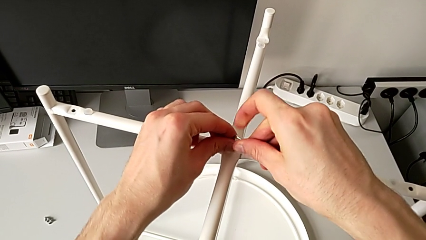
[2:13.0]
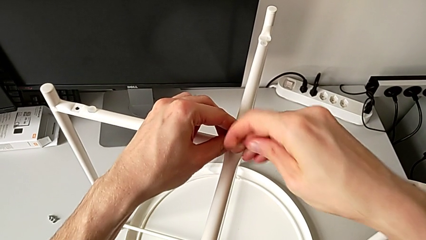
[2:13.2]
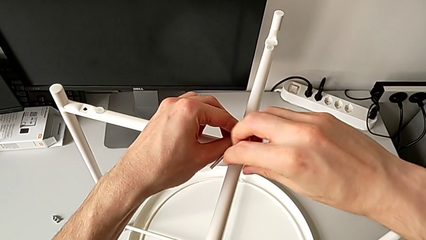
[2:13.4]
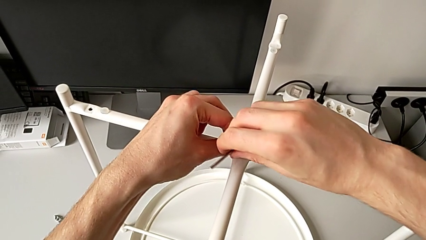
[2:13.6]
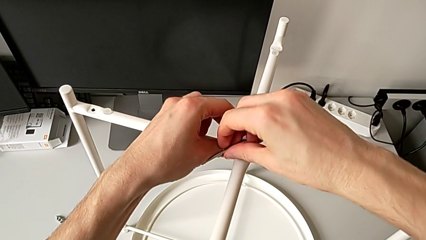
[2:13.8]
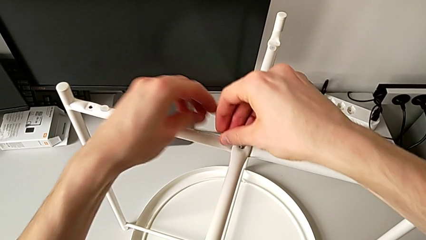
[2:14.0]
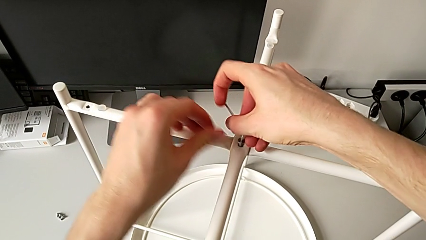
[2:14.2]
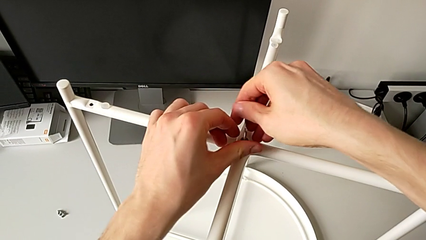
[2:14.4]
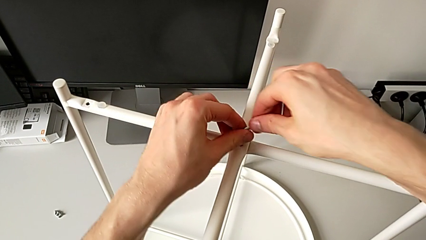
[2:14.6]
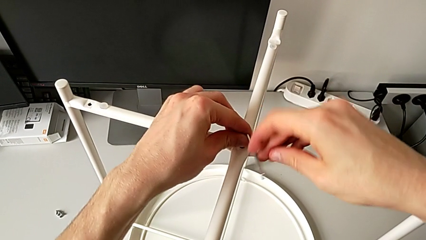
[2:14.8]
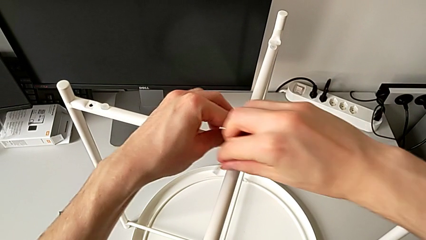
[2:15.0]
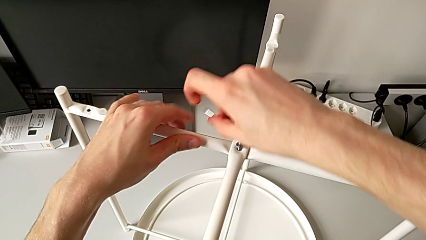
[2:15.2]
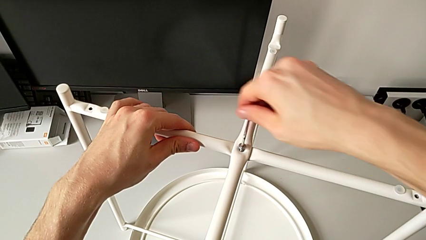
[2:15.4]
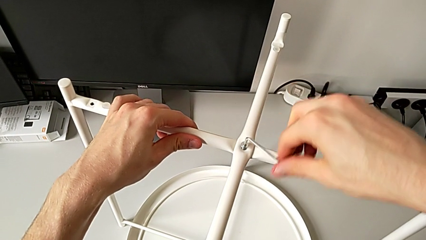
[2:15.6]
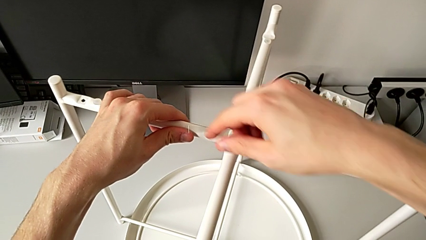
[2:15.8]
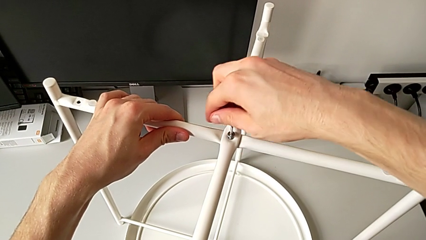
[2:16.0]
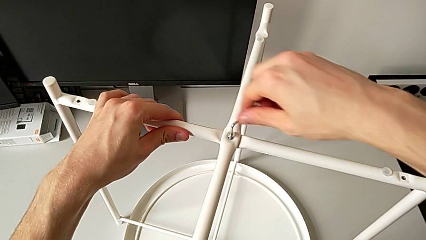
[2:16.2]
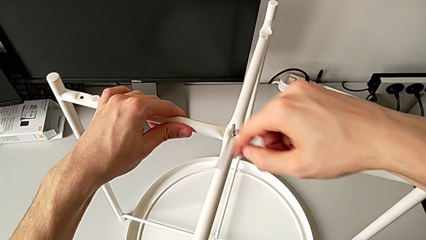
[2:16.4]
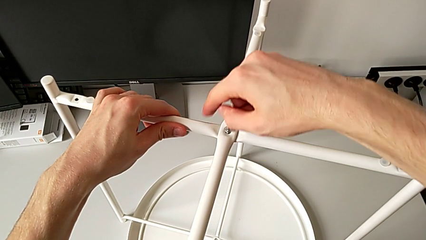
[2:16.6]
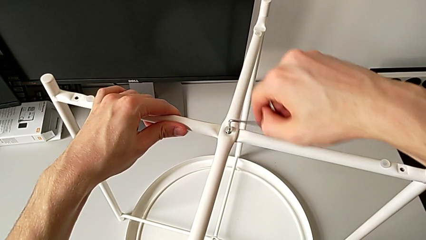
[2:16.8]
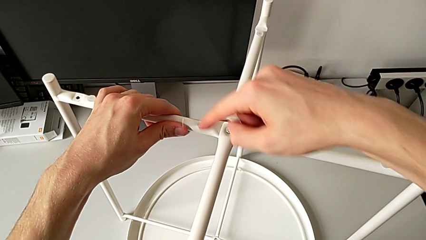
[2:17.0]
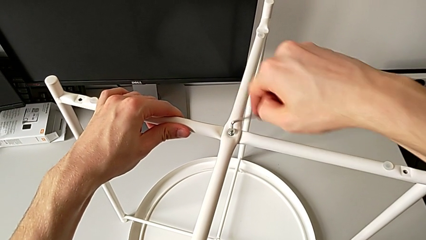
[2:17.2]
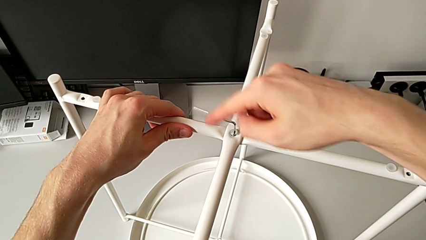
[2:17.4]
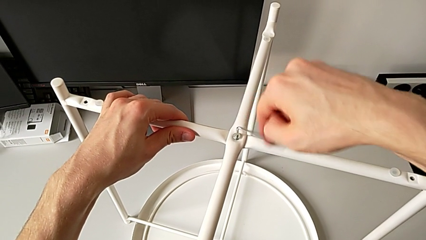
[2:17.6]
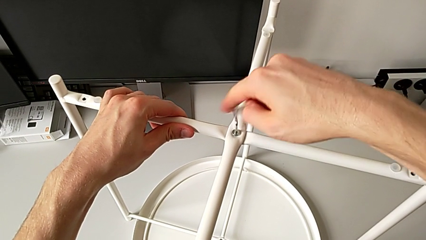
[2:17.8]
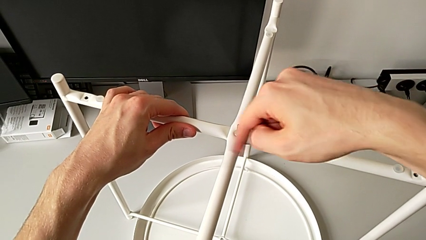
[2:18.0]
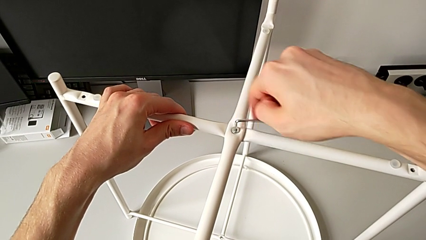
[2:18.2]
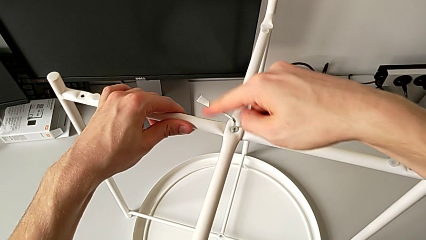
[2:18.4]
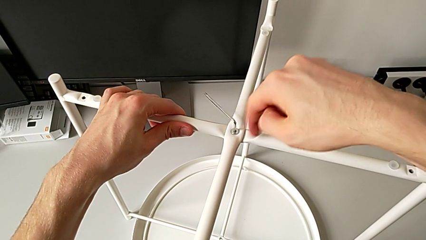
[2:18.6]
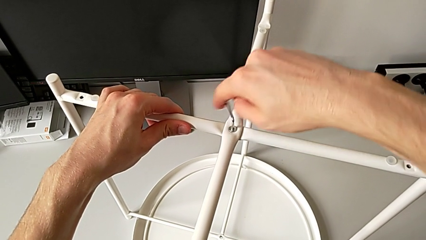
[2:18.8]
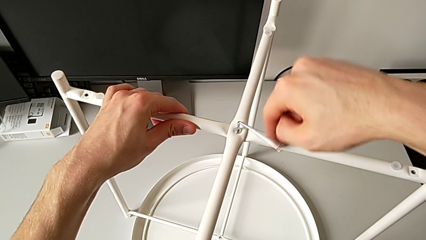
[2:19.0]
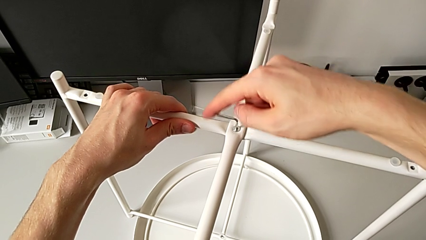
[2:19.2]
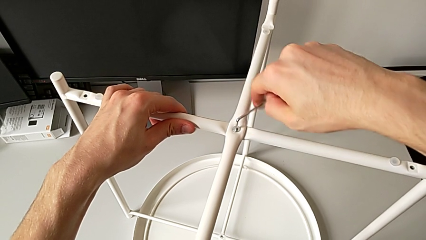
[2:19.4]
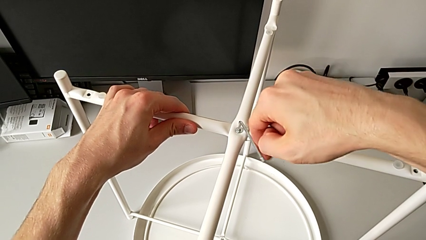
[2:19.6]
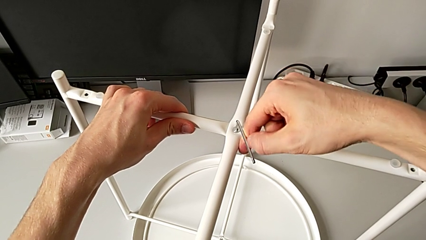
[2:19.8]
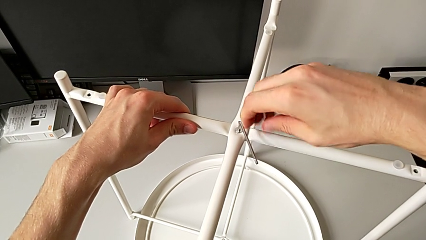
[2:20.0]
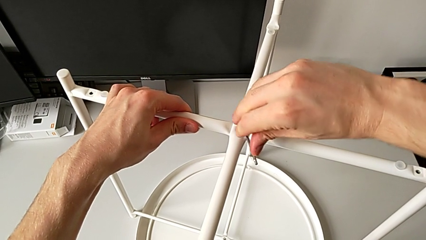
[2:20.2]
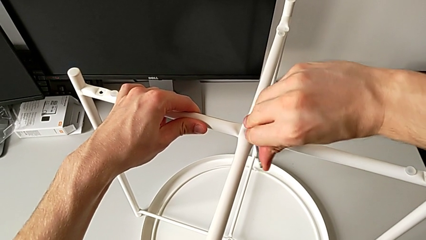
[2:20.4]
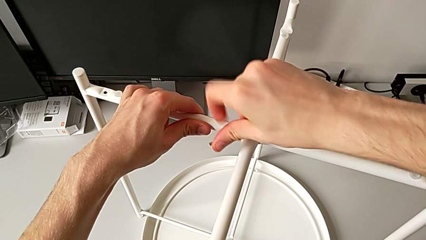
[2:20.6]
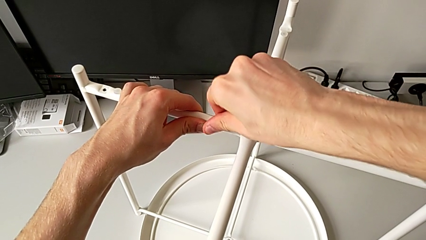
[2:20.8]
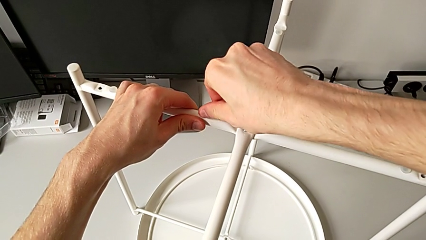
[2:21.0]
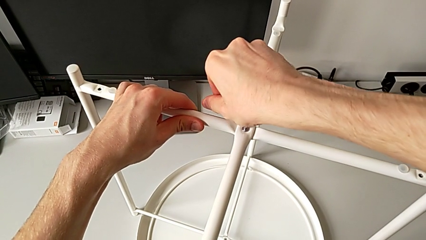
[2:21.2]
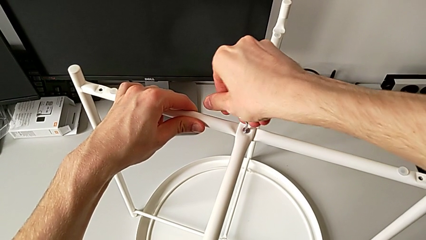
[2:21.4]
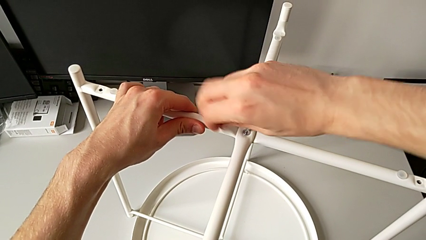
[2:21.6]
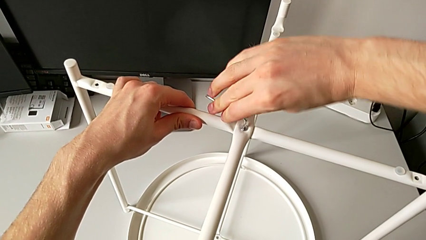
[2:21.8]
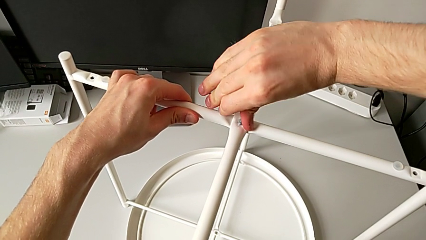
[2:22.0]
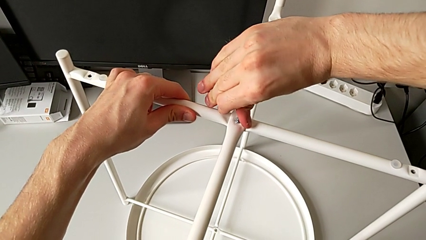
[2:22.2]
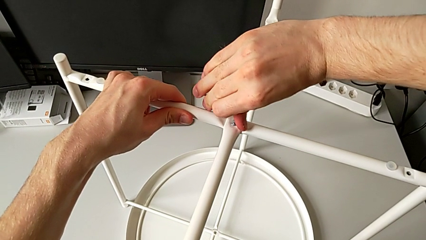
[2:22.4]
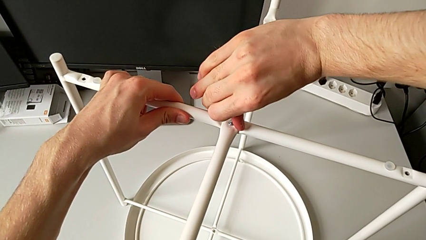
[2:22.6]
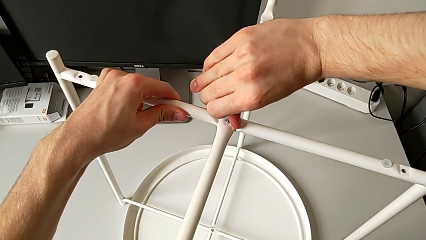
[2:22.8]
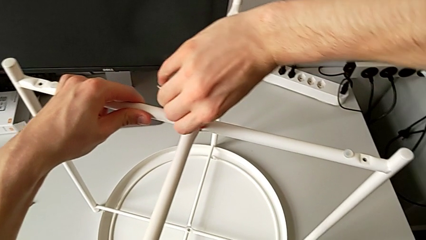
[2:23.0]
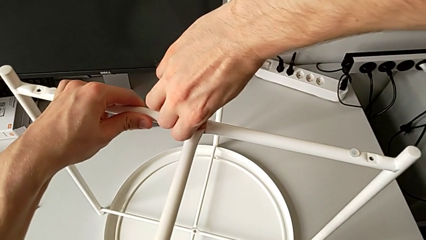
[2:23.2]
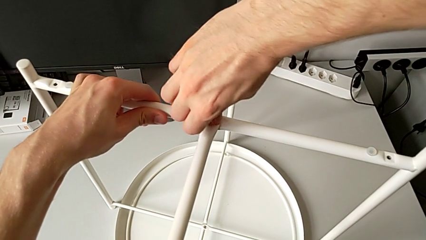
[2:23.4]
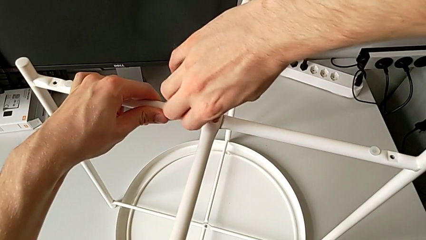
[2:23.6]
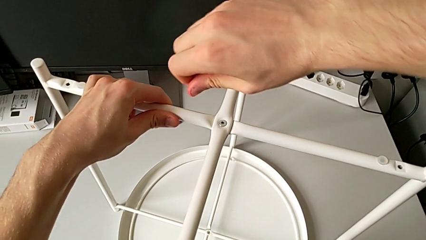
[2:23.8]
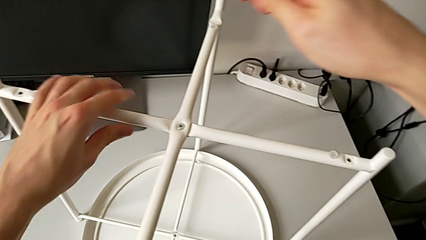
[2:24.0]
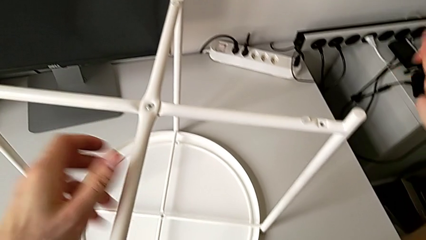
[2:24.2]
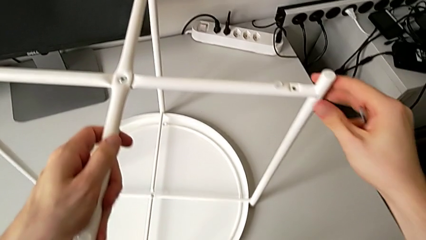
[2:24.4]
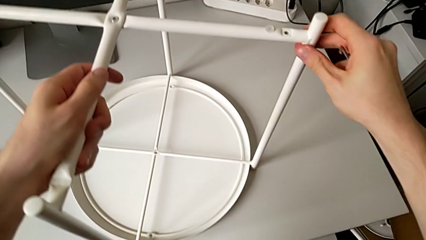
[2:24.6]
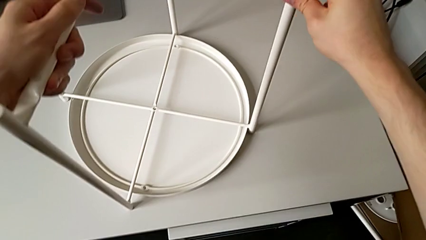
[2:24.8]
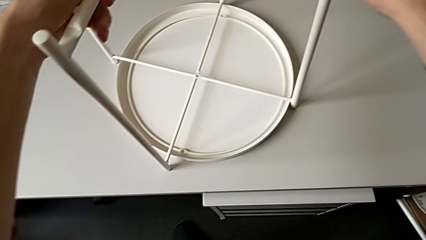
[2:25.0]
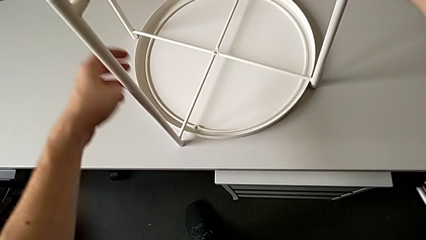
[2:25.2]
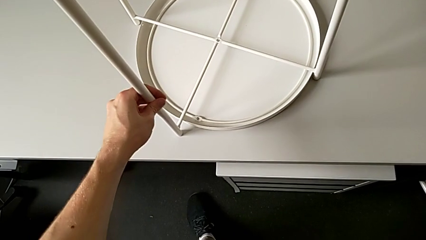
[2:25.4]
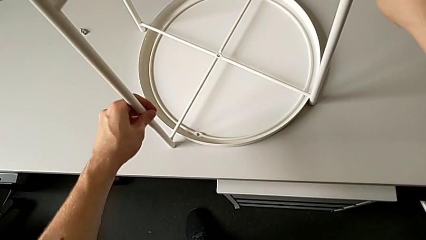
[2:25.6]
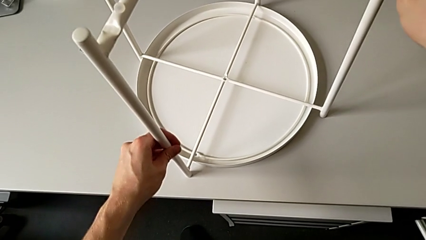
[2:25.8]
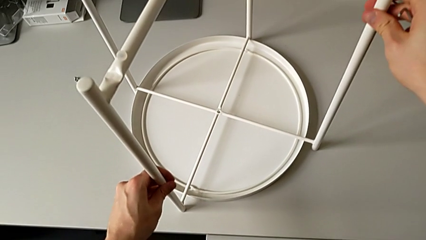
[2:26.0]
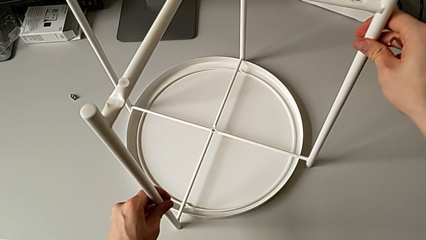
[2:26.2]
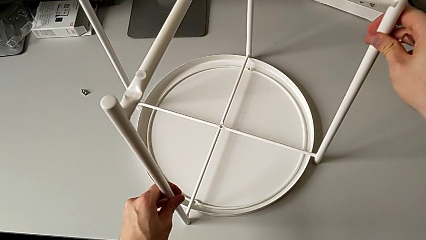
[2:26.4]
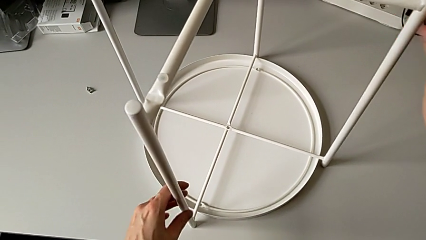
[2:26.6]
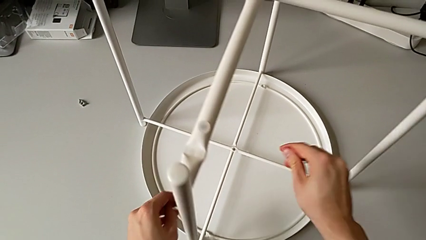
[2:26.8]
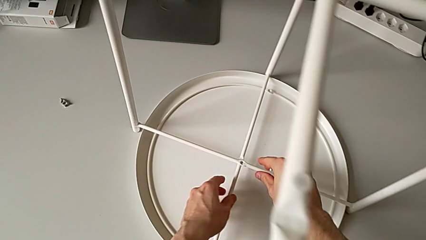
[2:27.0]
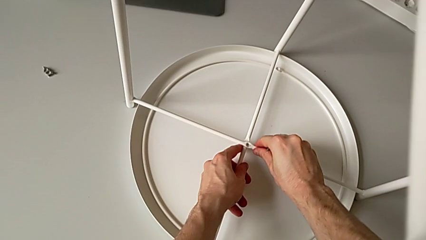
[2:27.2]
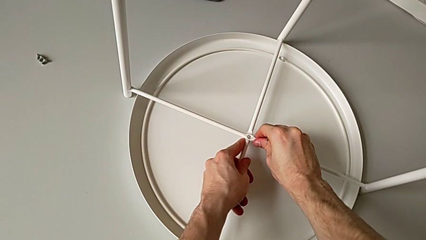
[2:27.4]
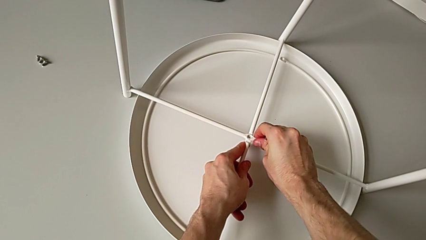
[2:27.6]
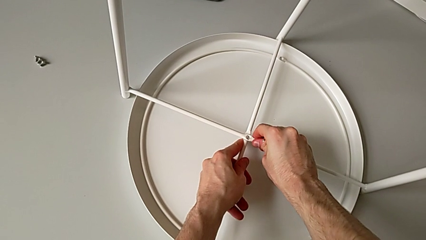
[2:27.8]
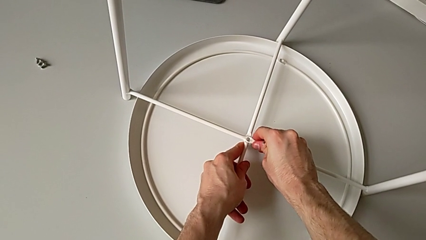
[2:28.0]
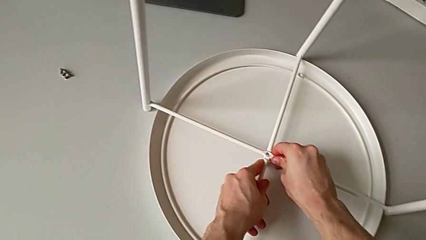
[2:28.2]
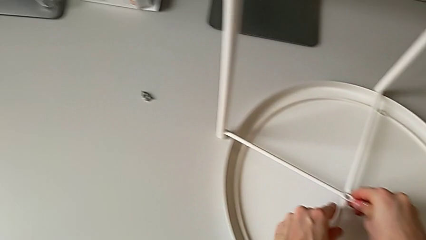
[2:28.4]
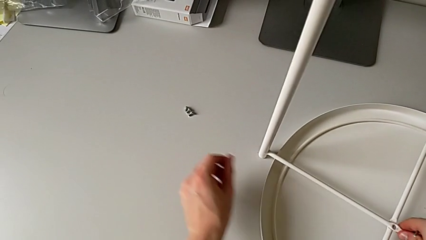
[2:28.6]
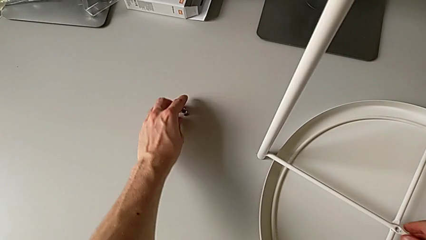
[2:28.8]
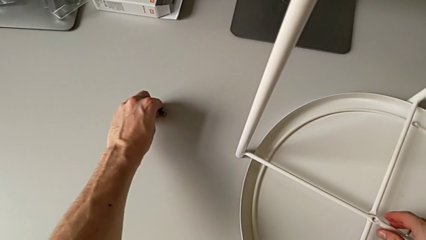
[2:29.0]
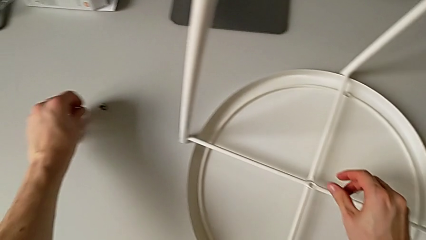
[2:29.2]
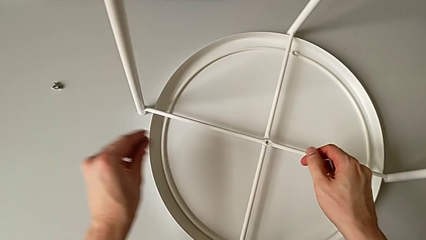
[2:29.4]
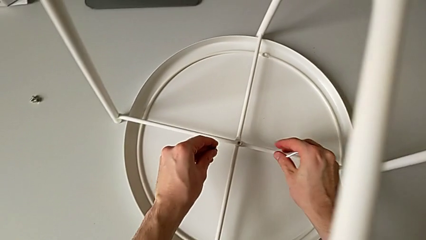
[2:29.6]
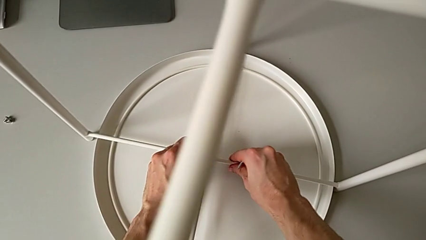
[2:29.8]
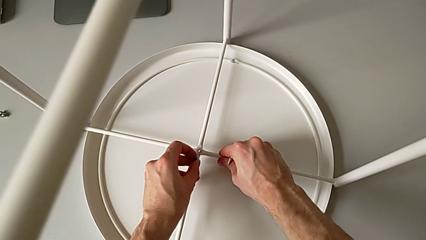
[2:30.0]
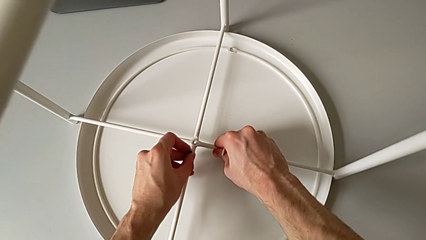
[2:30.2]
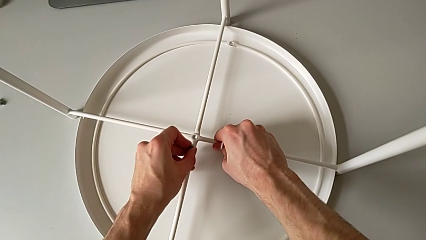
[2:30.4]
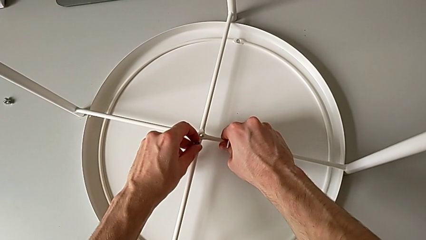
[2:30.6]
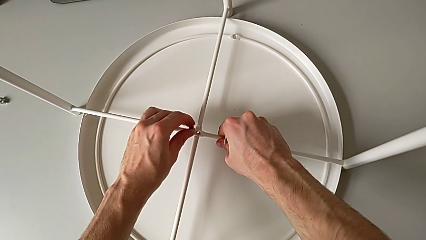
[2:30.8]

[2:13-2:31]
The camera wearer is screwing the legs of the table. They screw the hex socket head, withdraw the Allen wrench, grab the leg, slide it, grab it, align the bottom leg, grab the hex socket head, hold it and align the leg.
